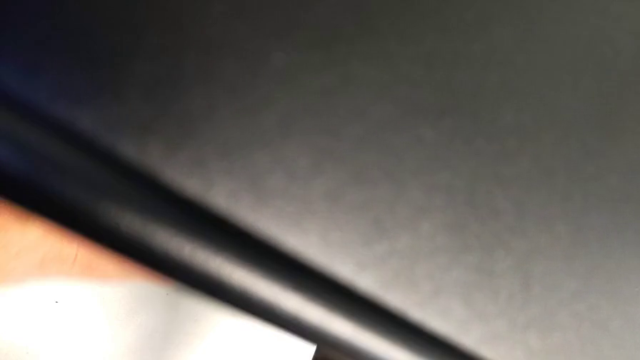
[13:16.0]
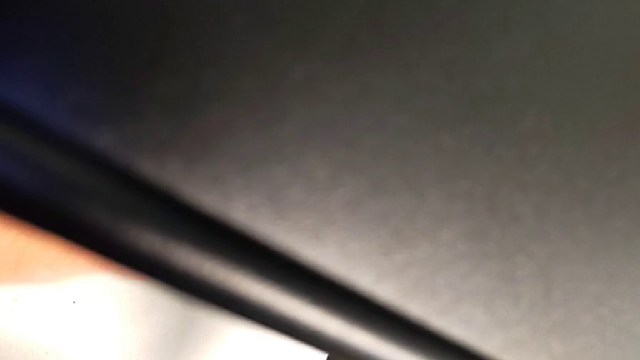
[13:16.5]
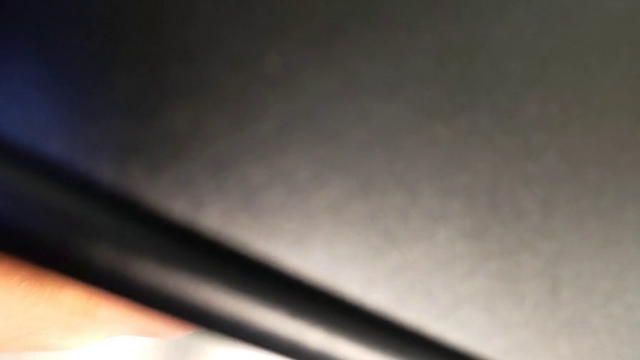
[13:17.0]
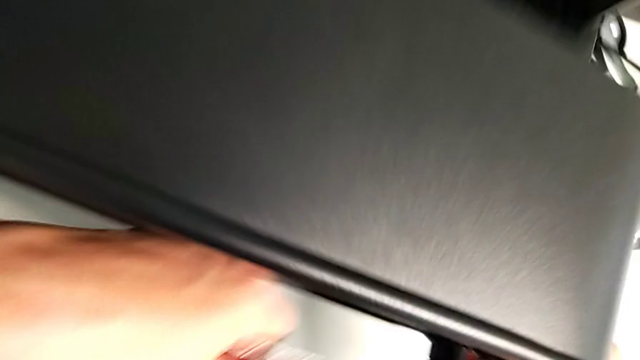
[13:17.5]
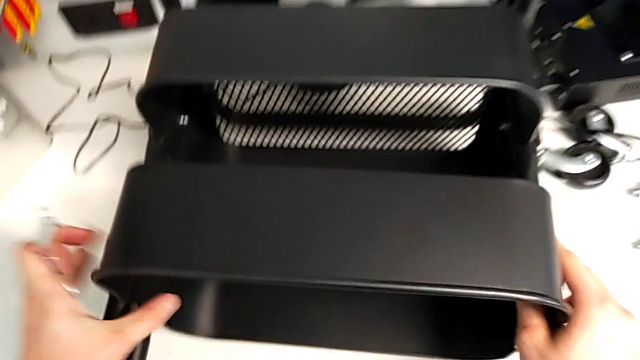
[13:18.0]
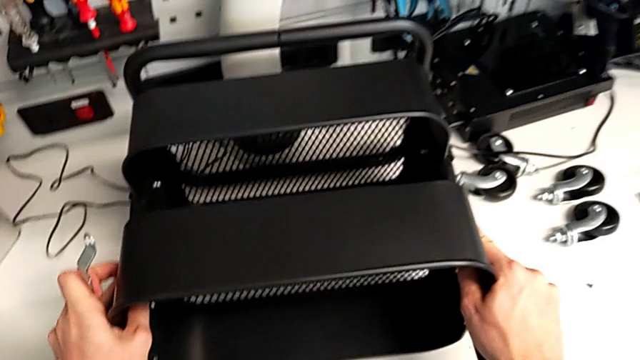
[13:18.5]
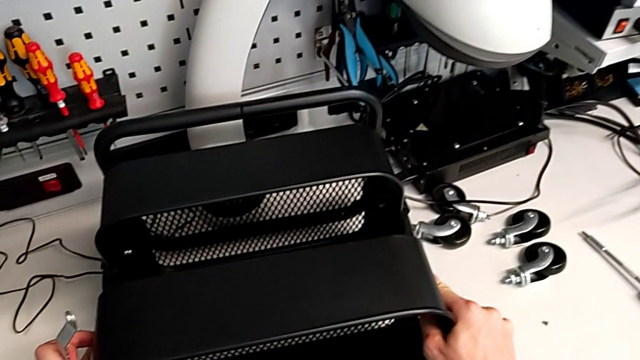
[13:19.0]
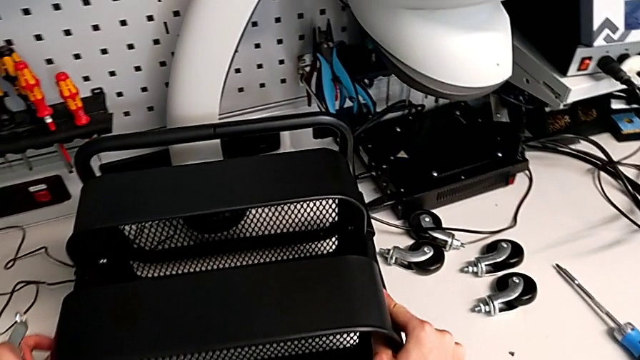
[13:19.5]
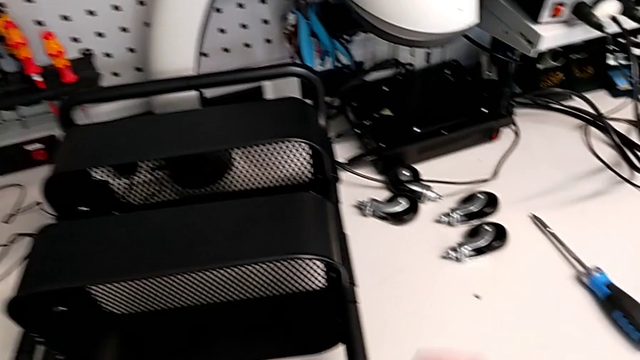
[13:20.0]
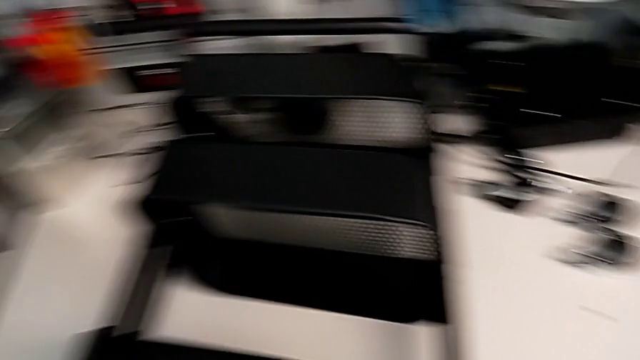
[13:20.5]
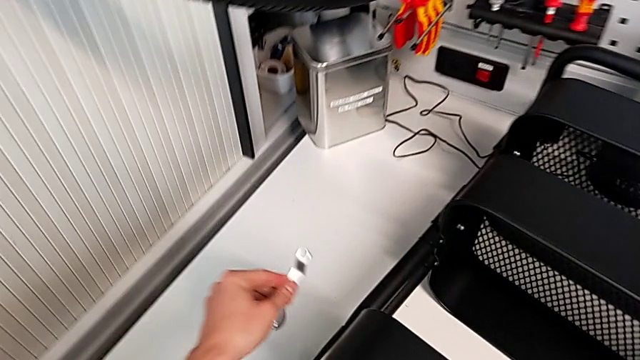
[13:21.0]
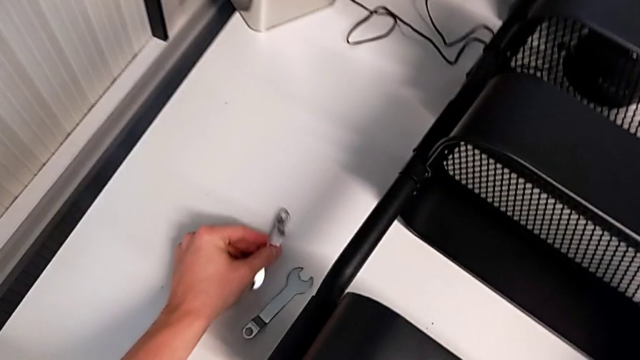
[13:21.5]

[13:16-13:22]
The camera wearer is tightening the bolts of the middle tray with a wrench. They keep screwing the hexagon cap nut.

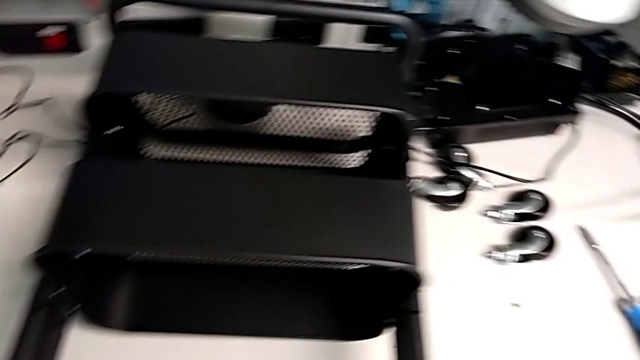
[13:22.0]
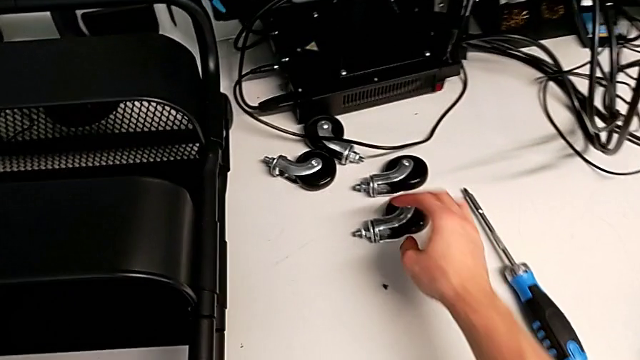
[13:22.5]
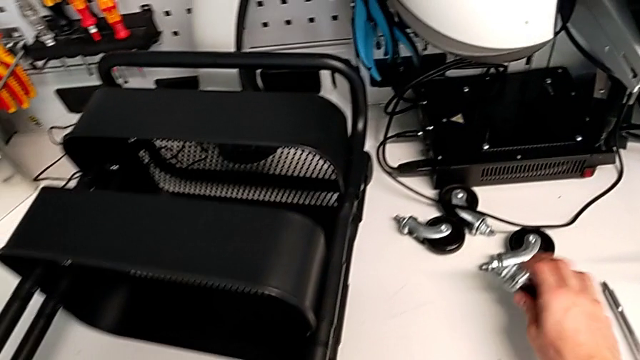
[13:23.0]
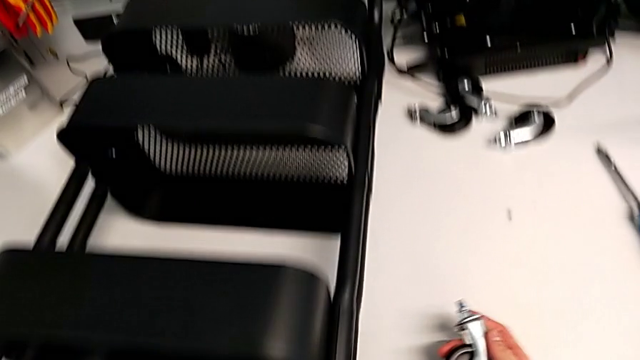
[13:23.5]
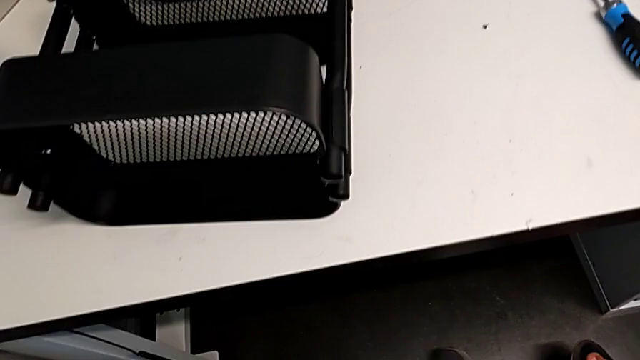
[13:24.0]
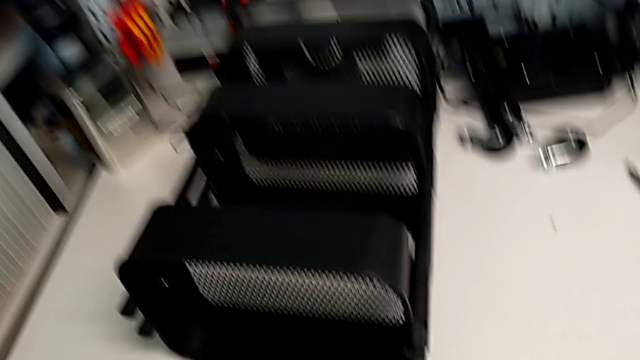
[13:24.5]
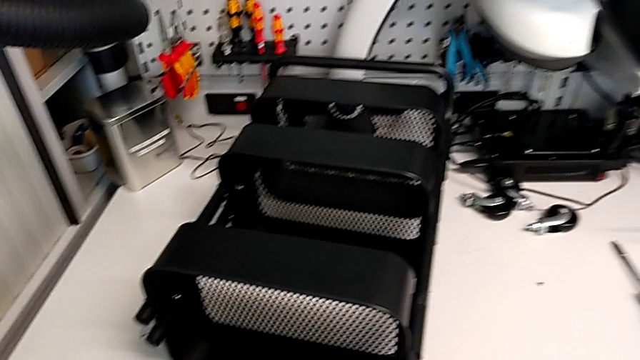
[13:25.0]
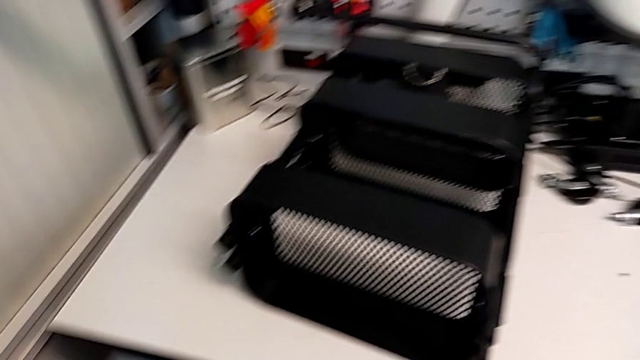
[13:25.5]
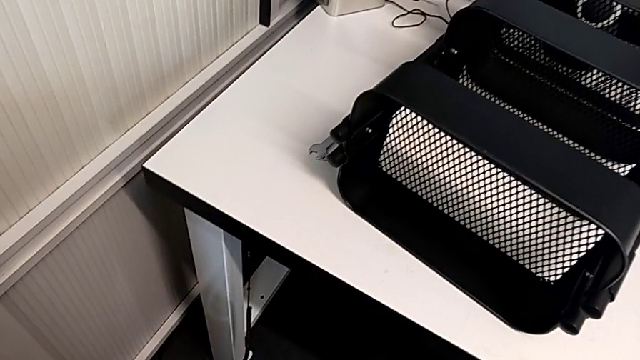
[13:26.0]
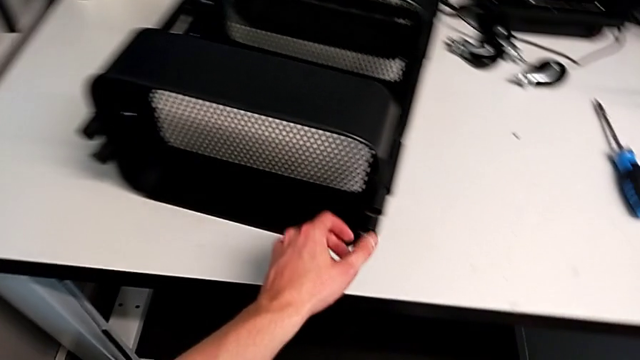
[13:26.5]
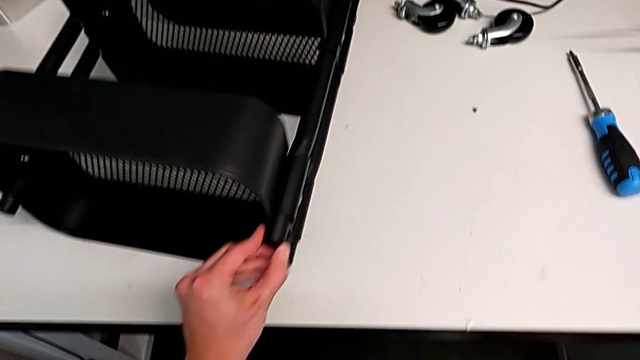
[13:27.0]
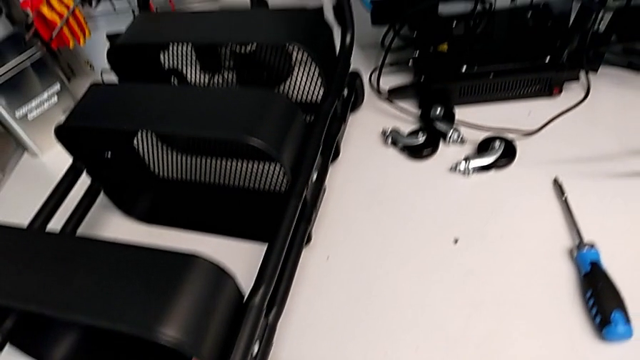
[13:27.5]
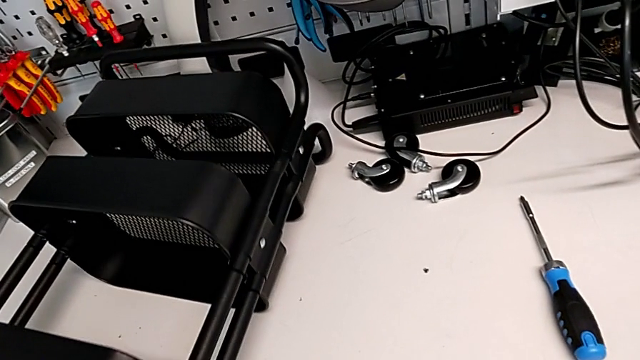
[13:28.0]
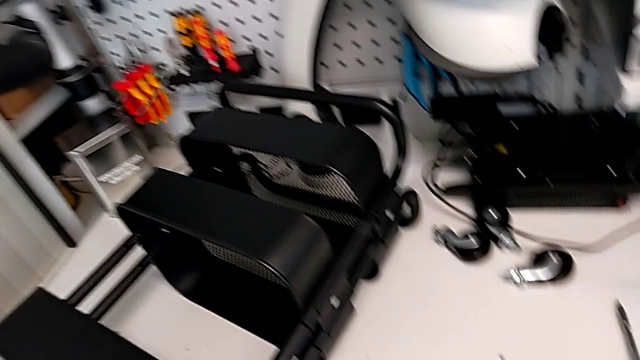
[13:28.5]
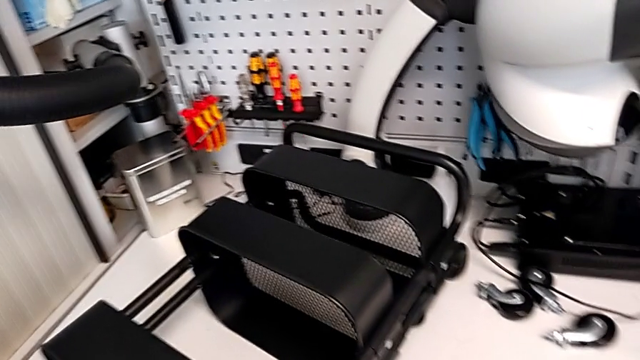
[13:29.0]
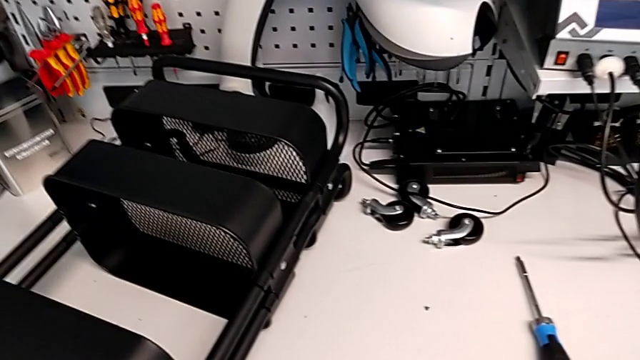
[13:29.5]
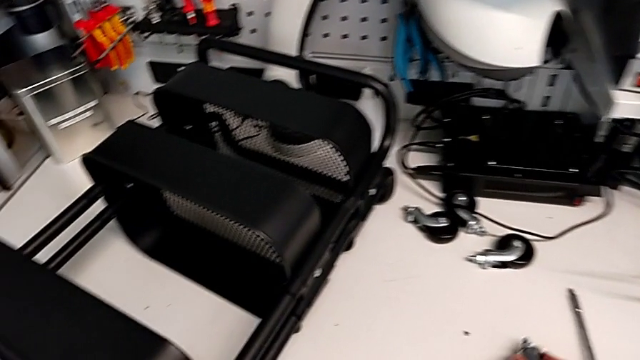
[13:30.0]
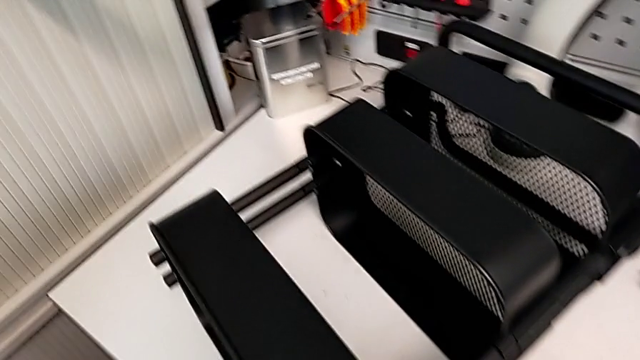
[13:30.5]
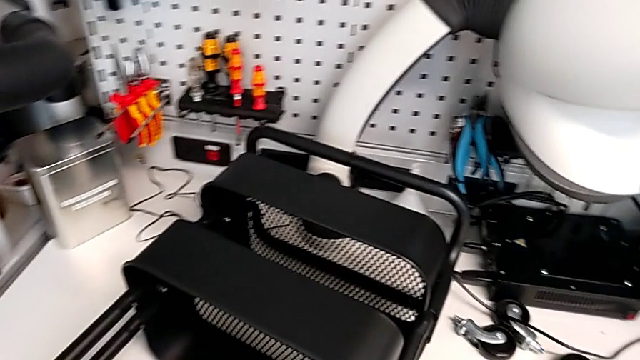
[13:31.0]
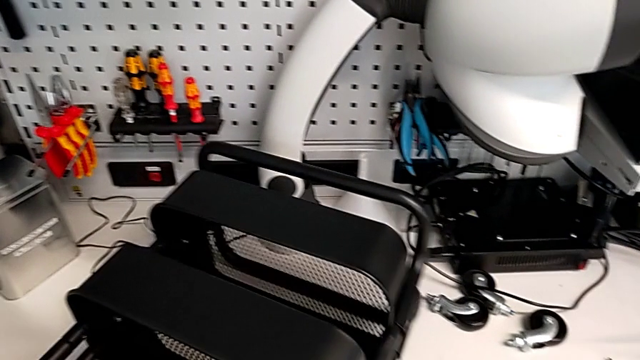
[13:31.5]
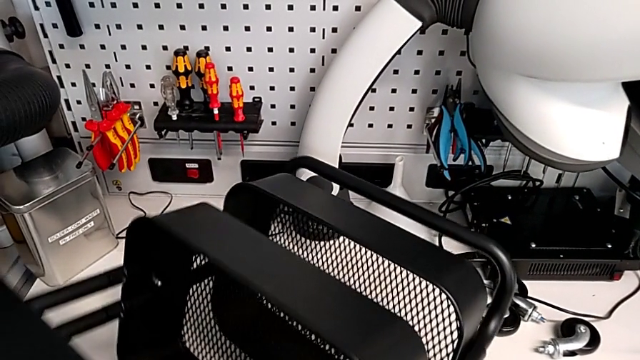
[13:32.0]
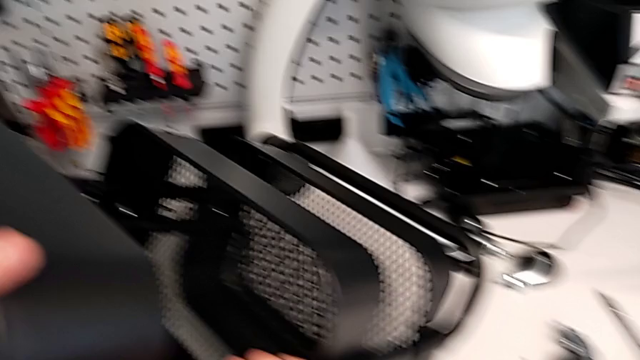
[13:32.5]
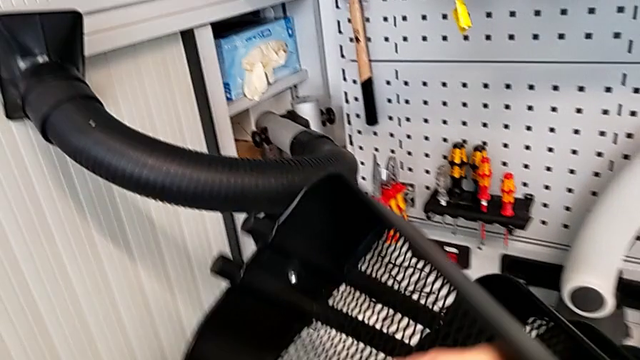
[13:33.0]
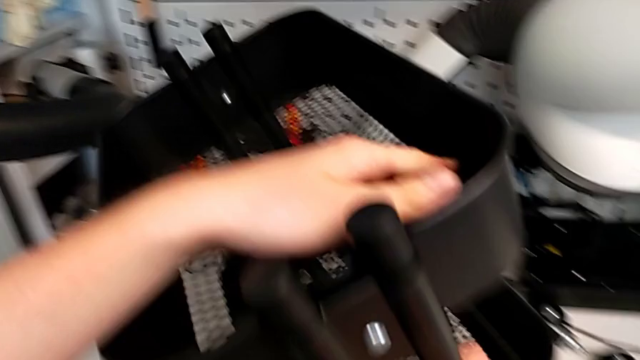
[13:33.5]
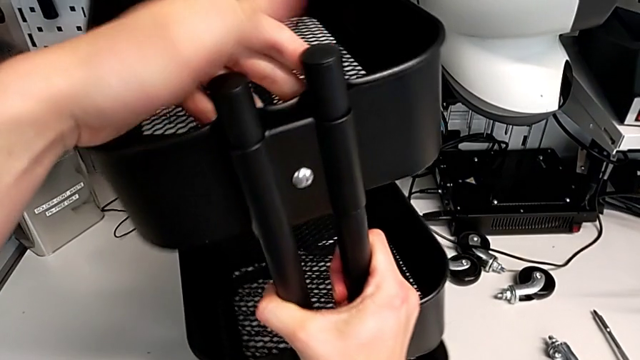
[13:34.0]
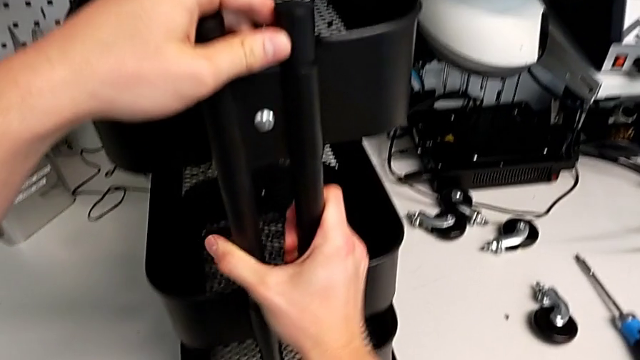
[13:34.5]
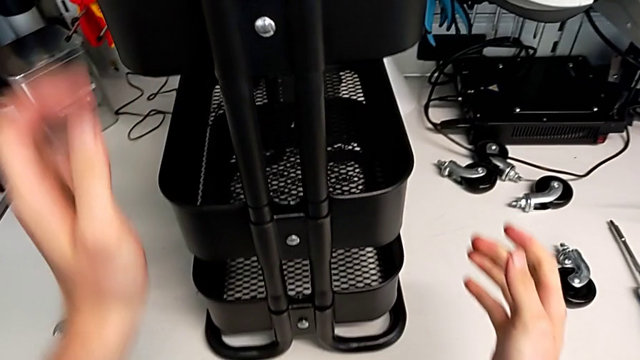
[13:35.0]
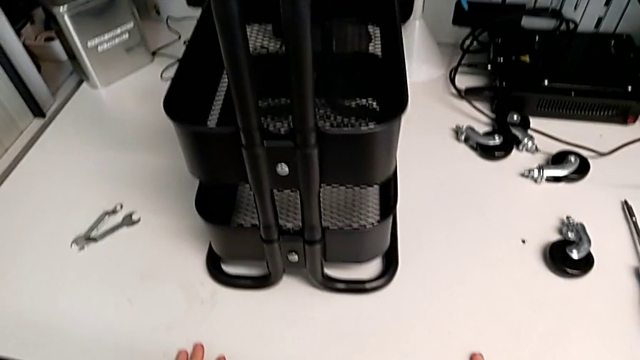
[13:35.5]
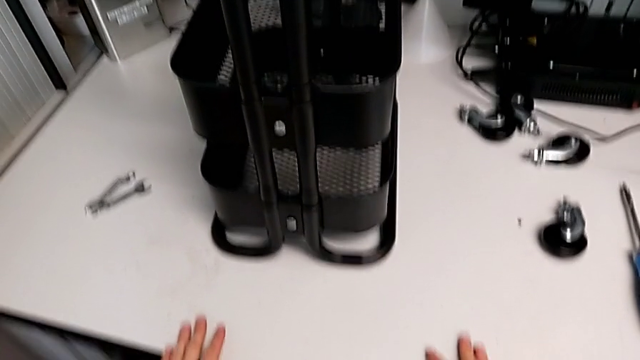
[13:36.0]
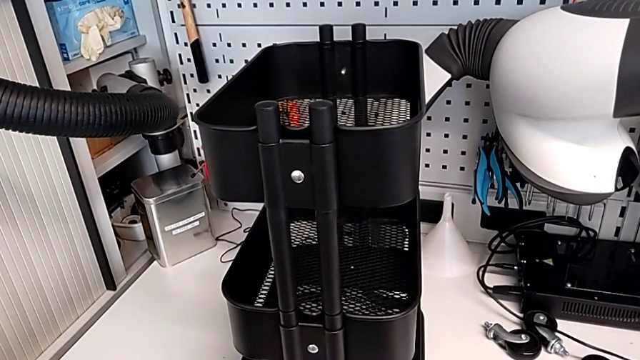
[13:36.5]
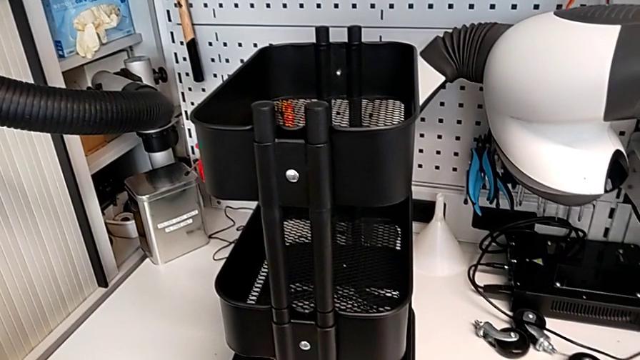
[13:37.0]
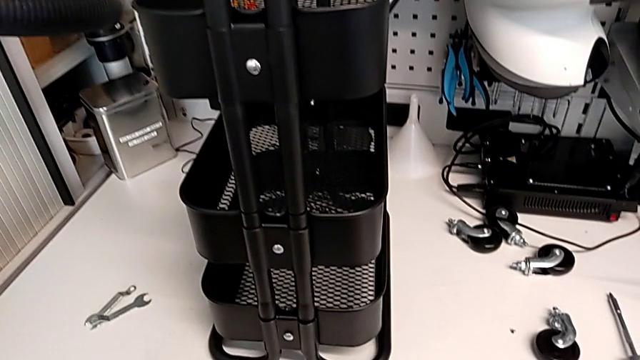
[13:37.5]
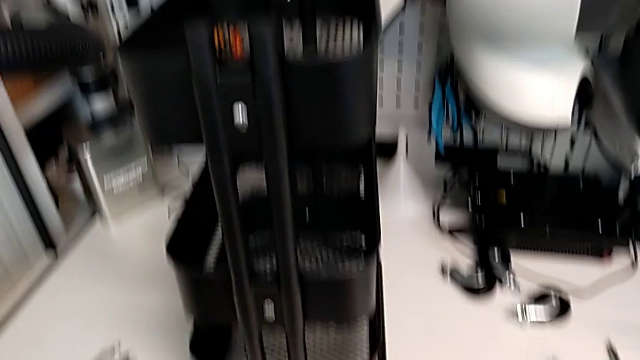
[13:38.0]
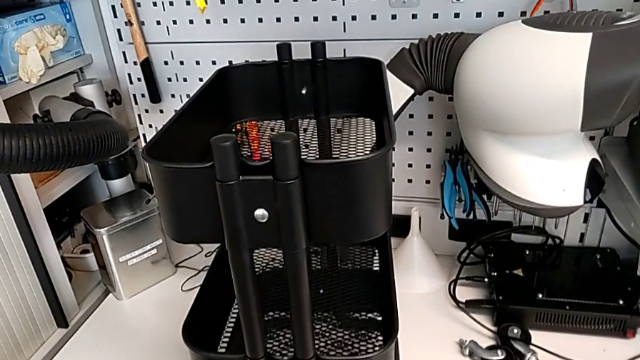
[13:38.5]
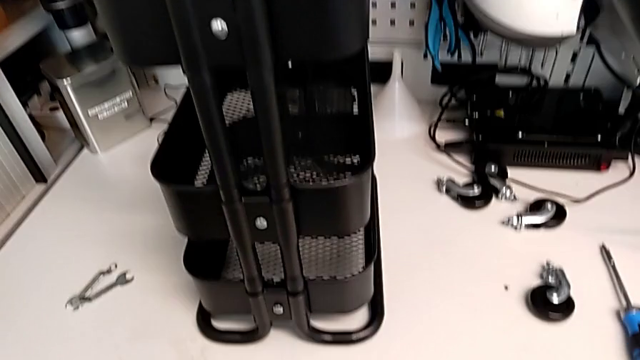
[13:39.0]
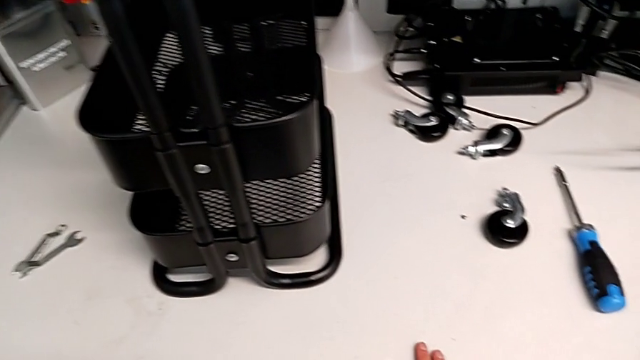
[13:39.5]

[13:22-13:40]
The camera wearer is assembling the wheels into the base frame. They grab the wheel and stand the utility cart.
